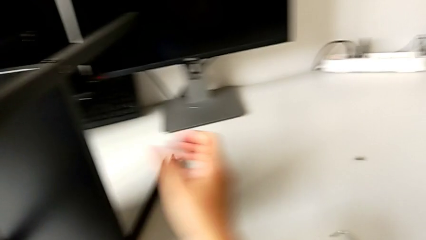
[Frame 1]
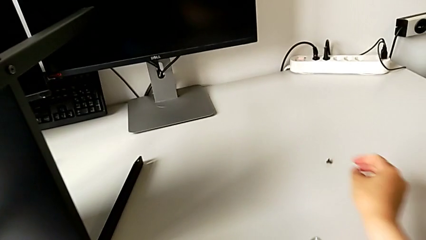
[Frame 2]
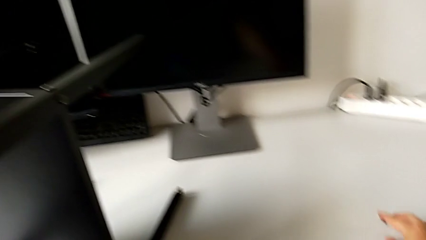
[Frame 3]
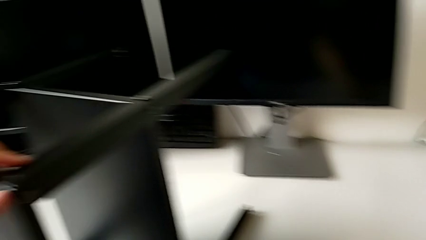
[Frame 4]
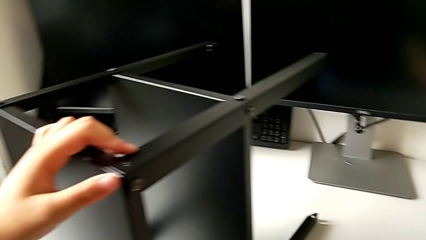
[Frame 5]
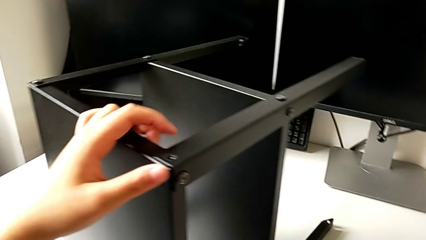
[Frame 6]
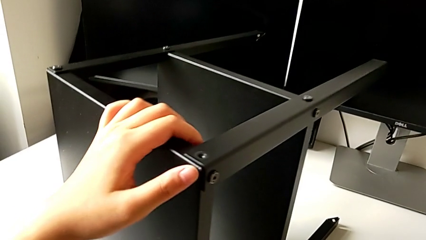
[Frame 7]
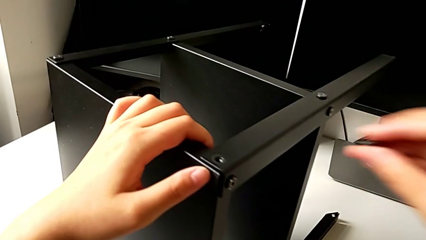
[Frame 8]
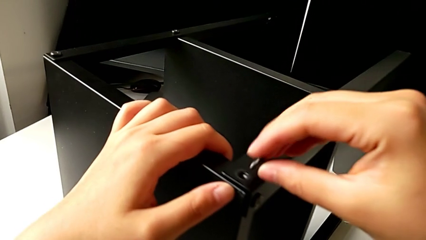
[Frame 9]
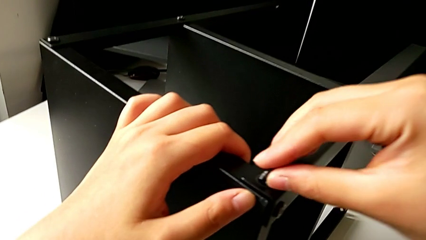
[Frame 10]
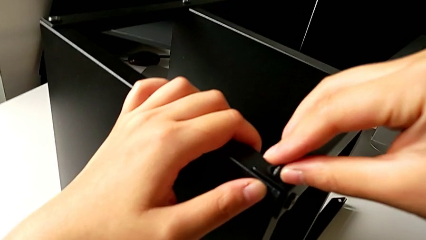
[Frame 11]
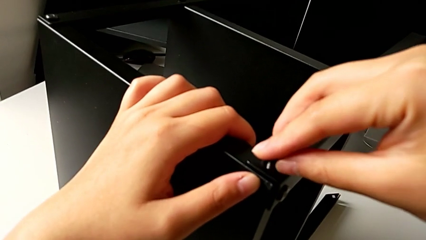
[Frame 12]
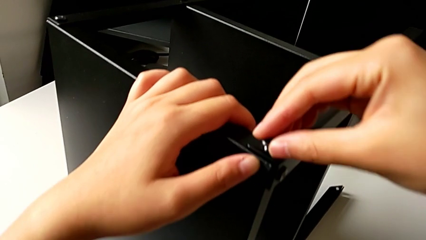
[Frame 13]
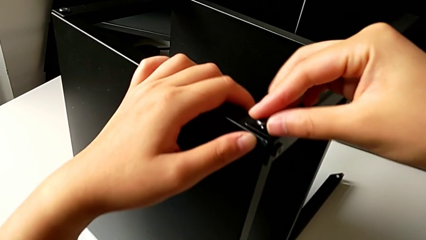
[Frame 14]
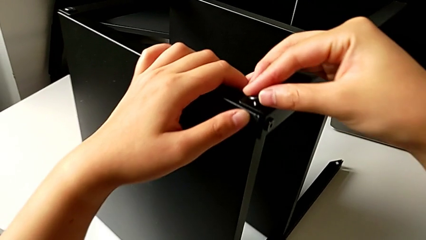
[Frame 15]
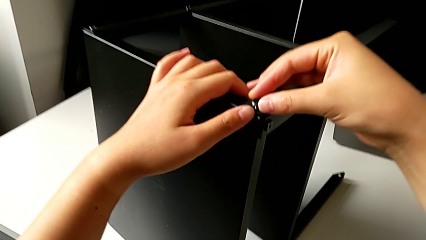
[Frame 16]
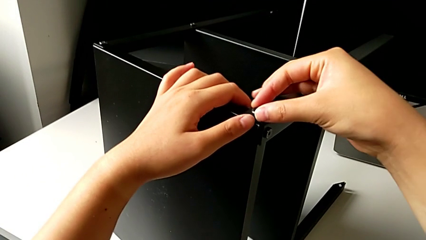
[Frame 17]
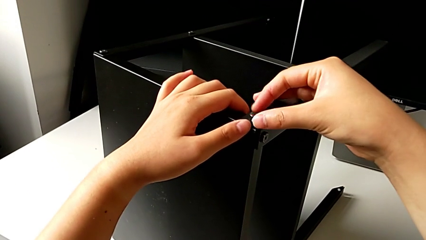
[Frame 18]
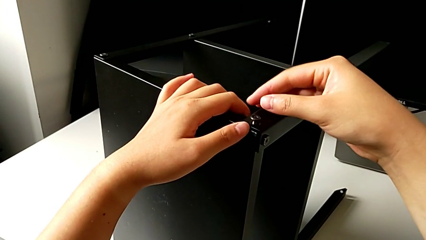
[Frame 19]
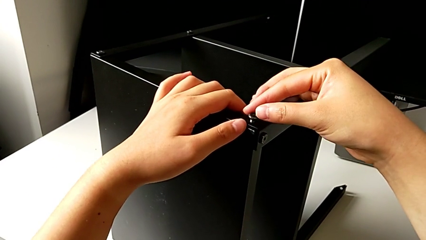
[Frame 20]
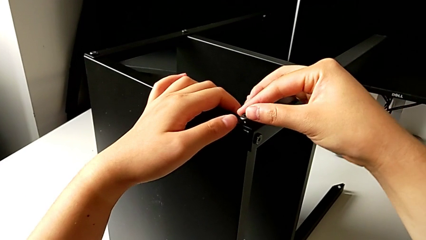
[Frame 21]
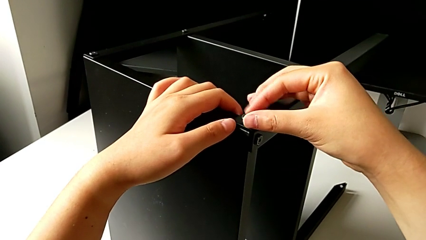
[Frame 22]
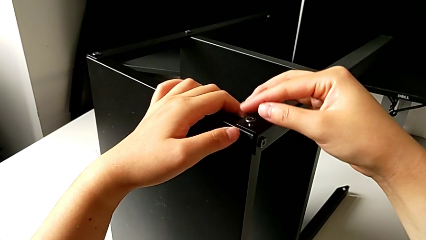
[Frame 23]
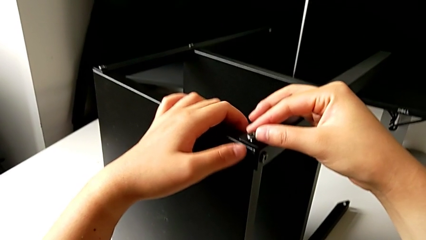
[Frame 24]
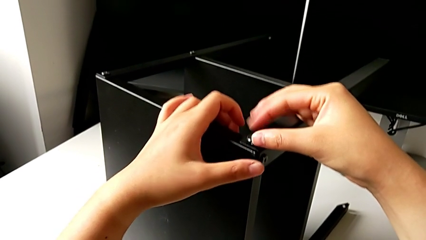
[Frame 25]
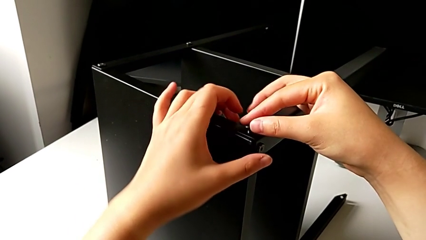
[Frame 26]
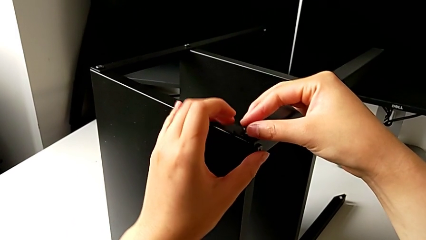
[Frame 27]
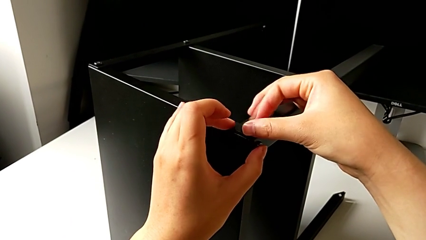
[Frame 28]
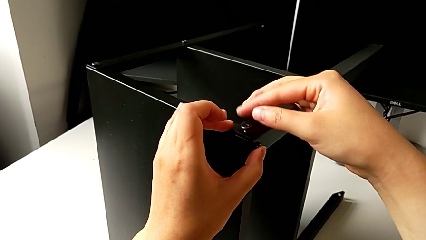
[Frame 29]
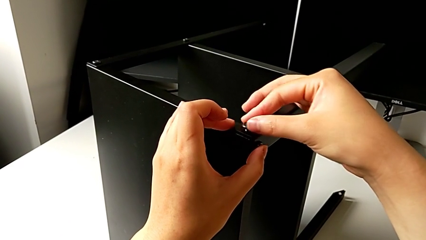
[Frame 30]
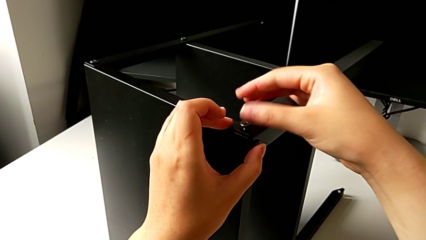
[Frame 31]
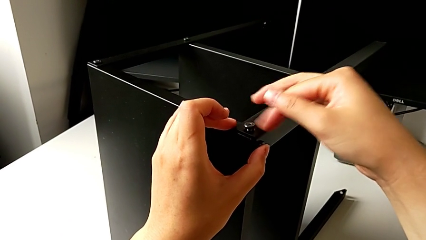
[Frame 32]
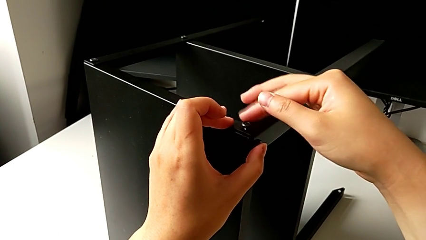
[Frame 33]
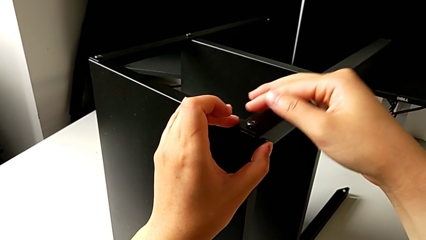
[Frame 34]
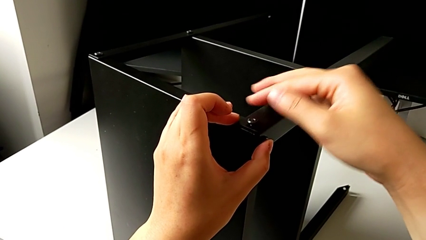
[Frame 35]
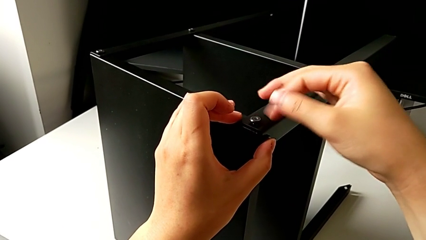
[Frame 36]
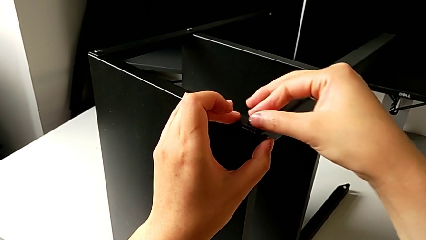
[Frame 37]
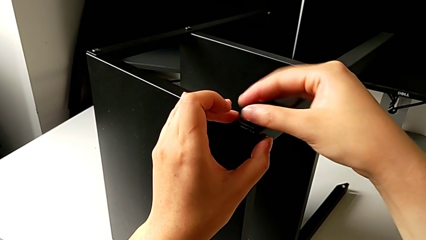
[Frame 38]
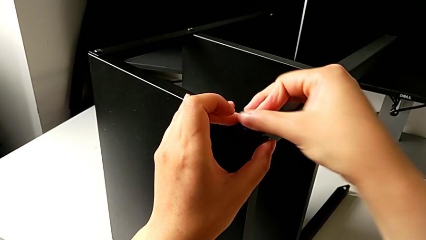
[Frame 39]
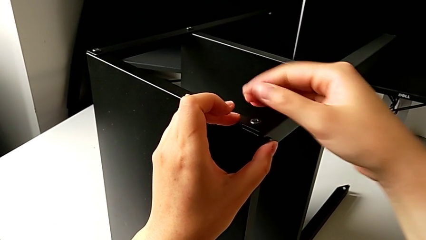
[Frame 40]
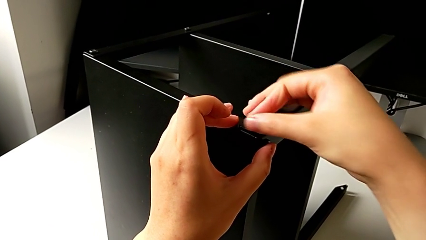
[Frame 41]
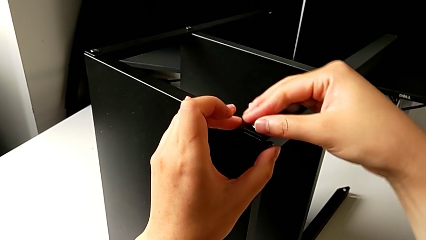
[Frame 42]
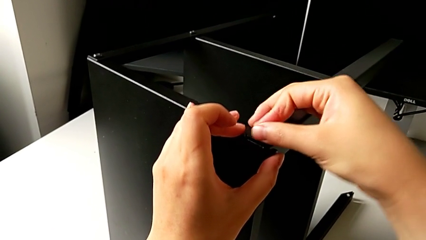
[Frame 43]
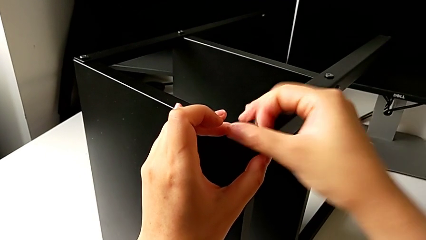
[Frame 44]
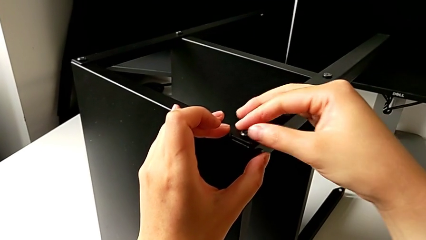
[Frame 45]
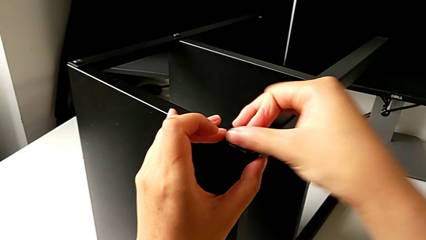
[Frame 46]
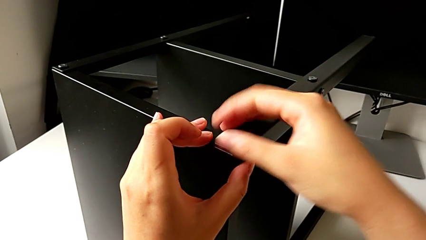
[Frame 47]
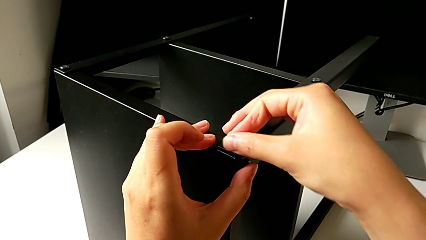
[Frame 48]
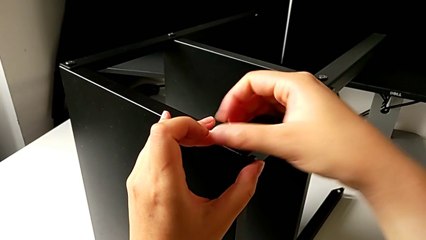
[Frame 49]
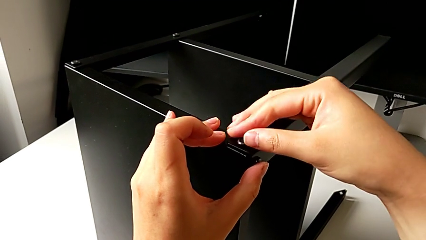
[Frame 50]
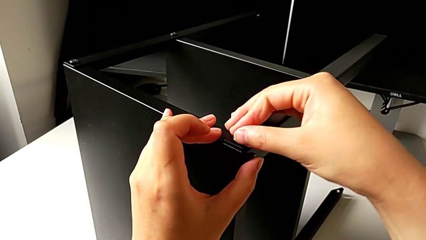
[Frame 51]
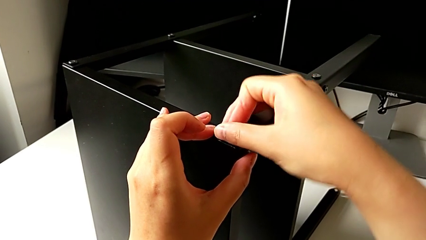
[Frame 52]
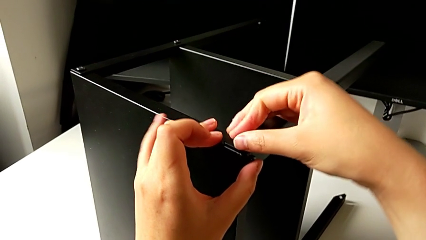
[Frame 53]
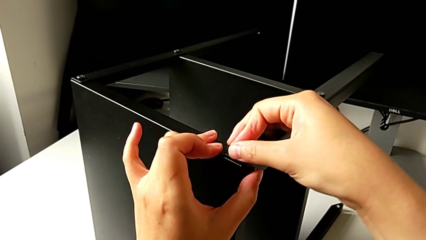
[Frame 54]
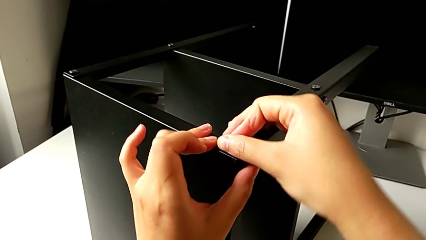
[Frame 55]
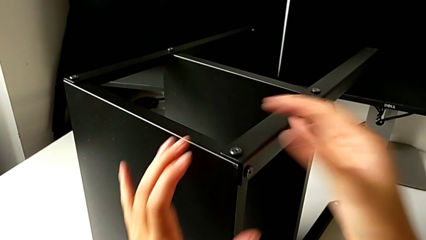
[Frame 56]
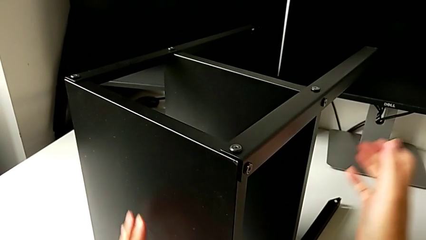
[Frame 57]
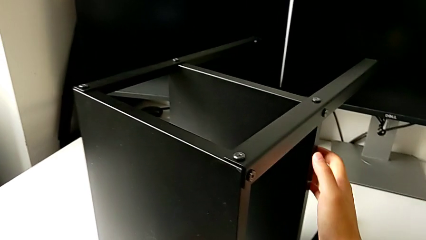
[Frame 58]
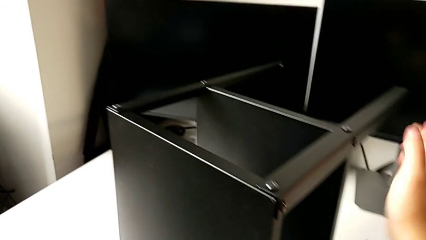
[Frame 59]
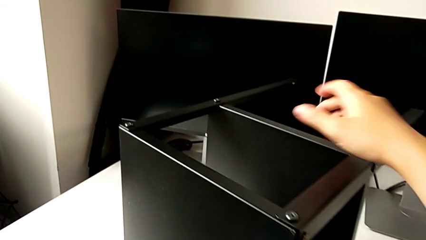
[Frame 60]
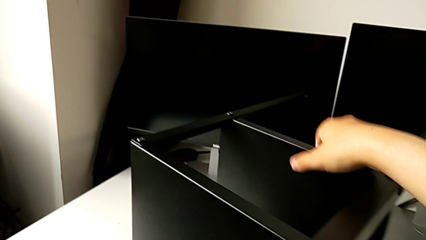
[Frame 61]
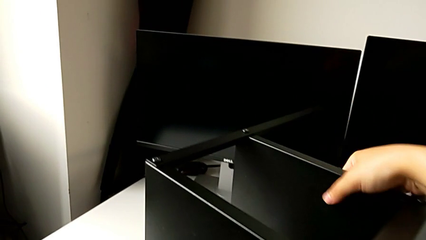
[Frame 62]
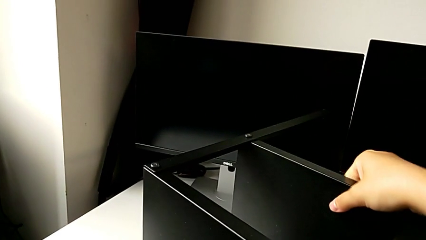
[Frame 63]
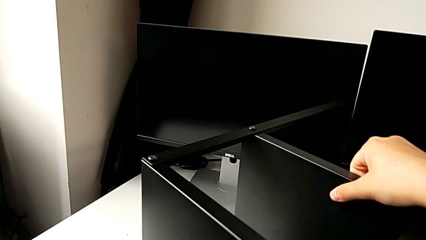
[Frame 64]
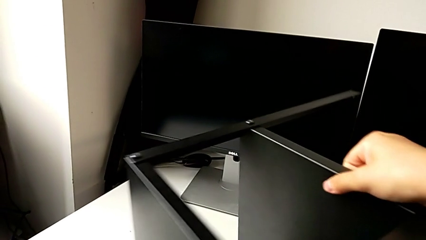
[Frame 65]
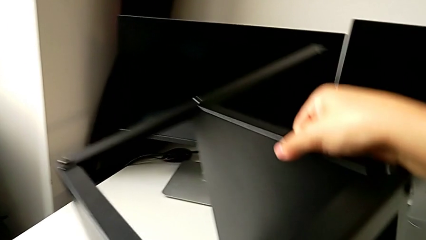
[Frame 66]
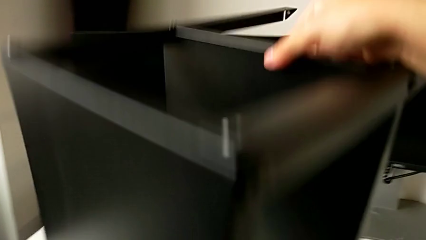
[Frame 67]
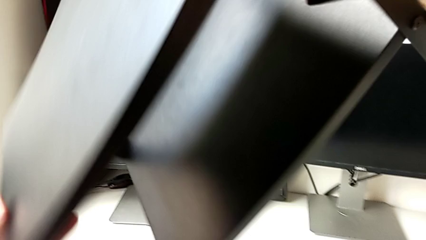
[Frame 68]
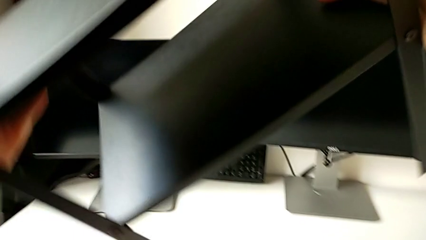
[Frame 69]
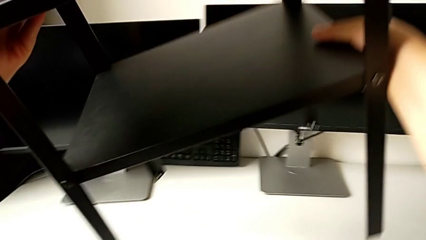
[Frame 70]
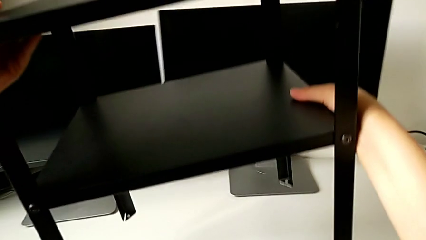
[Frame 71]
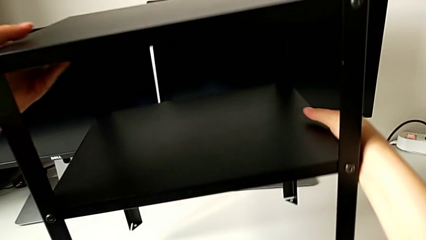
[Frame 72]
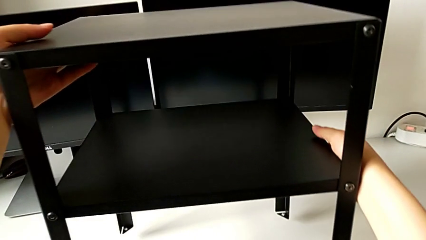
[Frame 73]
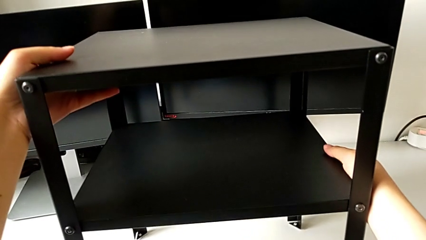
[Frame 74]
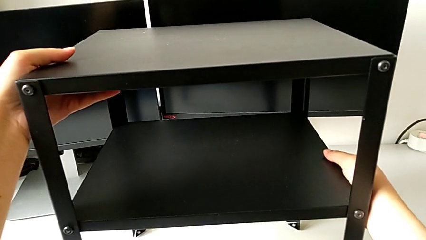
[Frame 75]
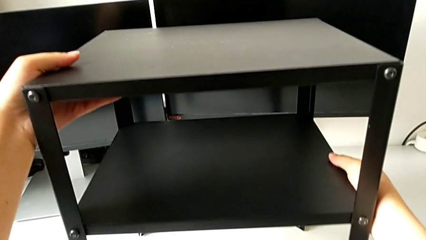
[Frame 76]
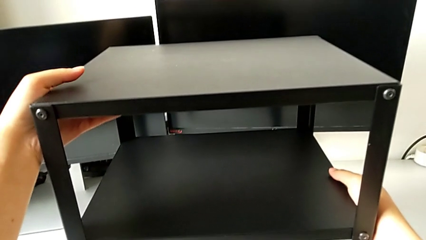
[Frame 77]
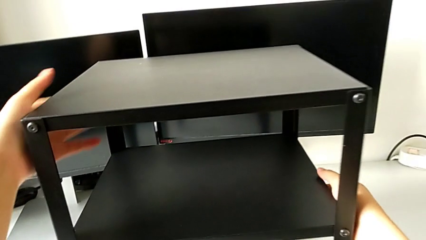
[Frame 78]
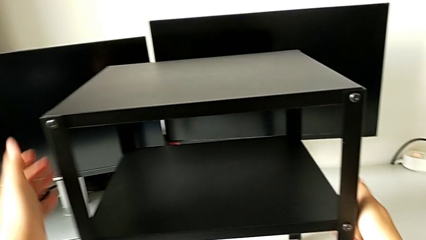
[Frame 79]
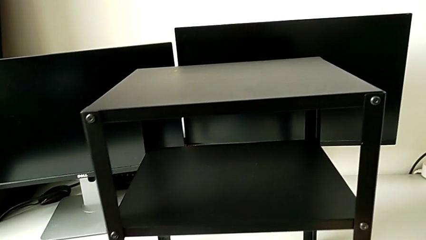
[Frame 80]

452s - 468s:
The camera wearer is assembling the fourth leg into the top table. They grab the hex socket head, insert the eighth hex socket head and screw it. They grab the nightstand, rotate it and place it.
